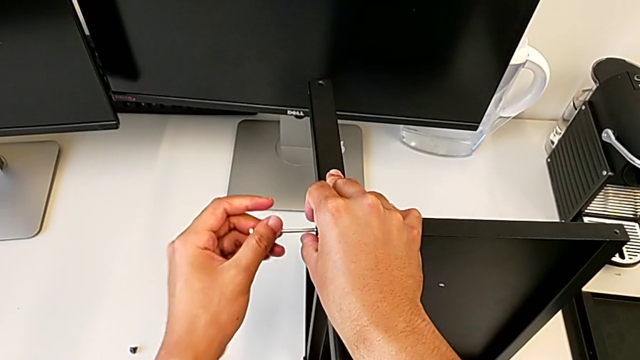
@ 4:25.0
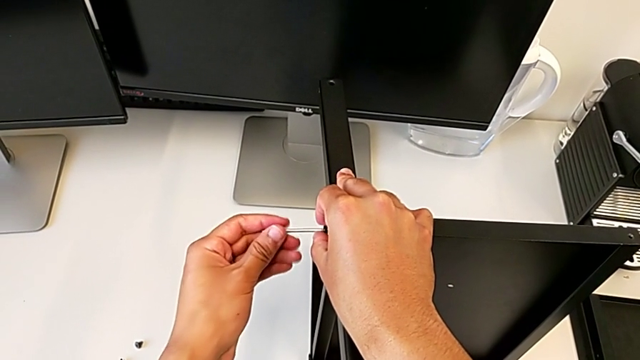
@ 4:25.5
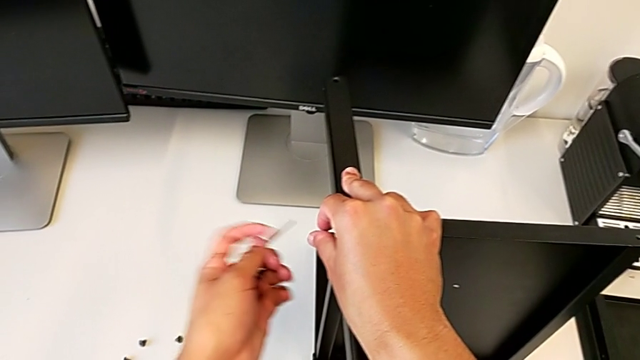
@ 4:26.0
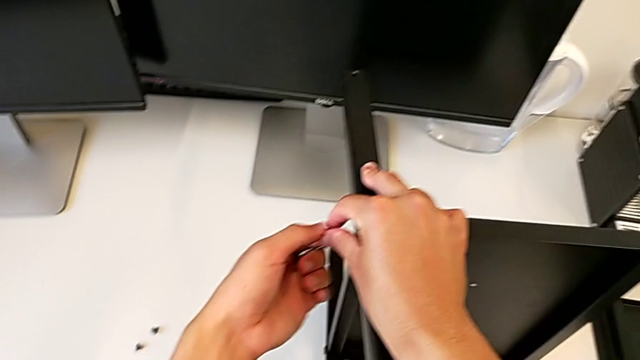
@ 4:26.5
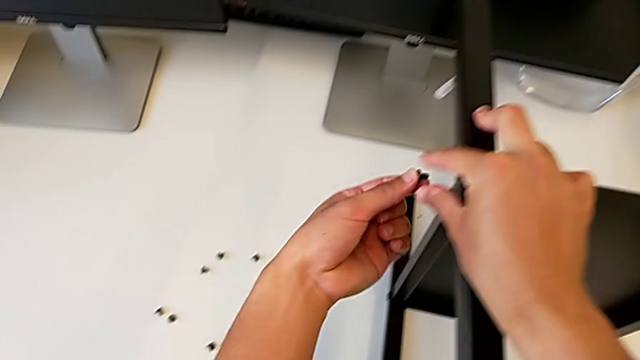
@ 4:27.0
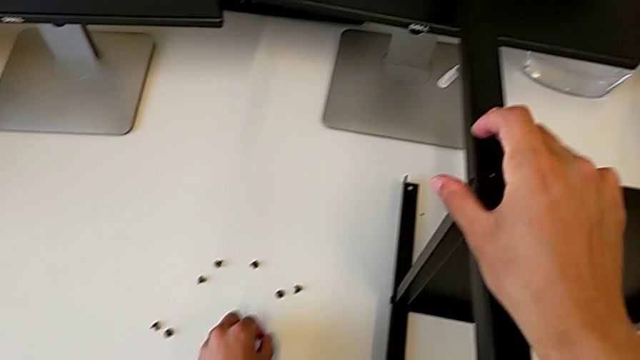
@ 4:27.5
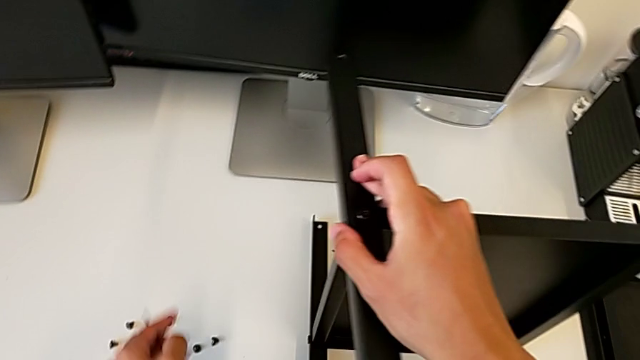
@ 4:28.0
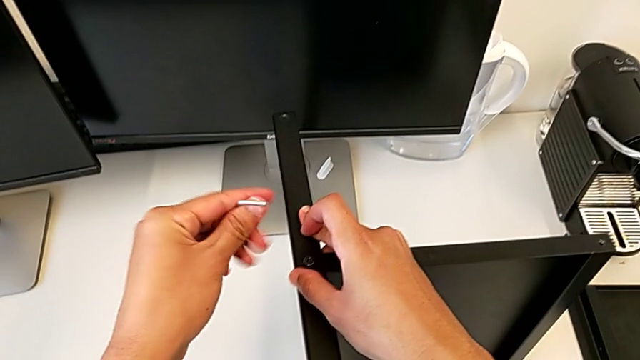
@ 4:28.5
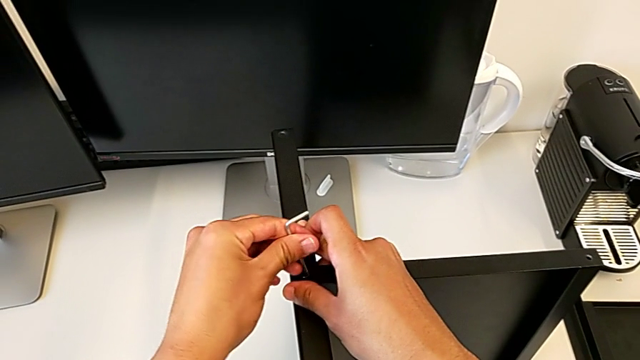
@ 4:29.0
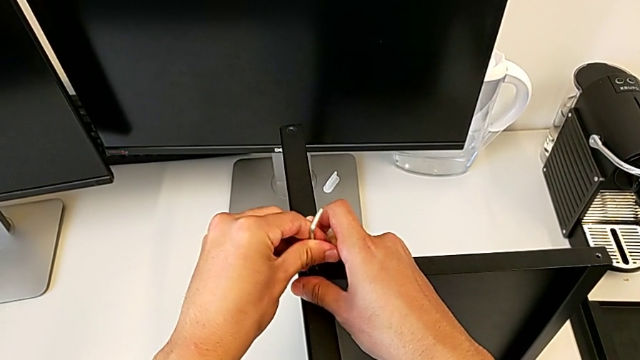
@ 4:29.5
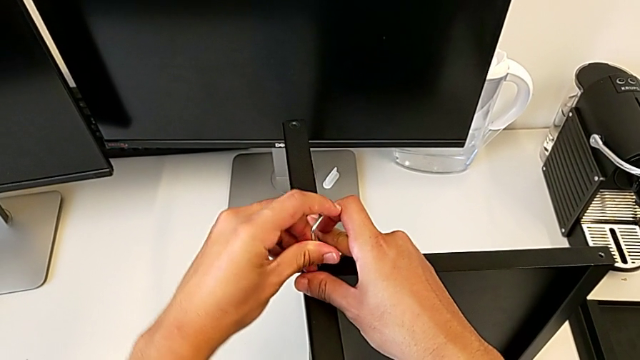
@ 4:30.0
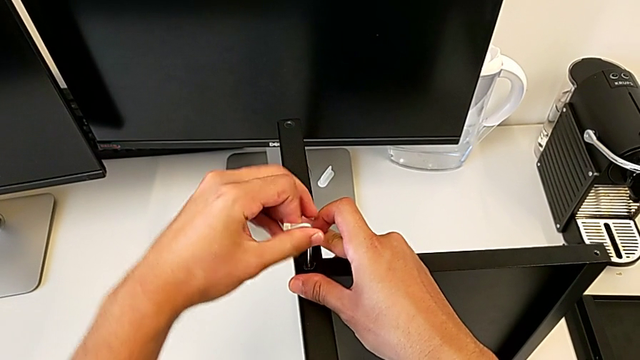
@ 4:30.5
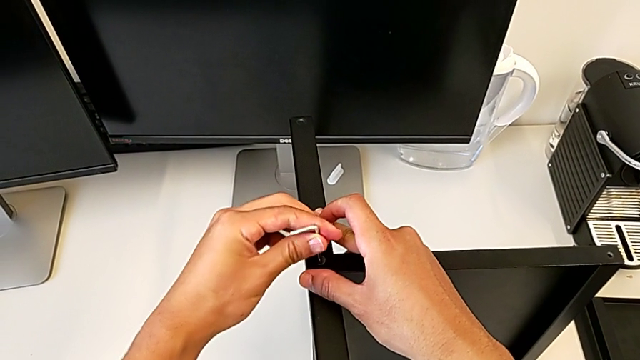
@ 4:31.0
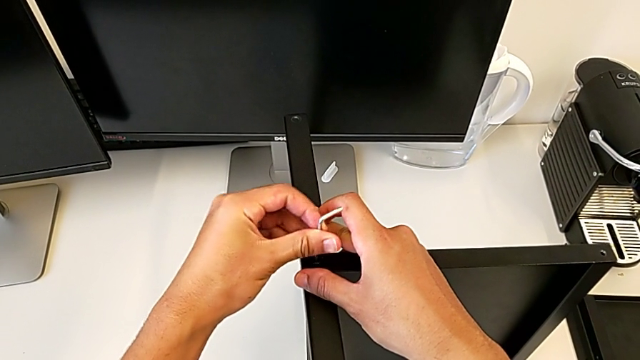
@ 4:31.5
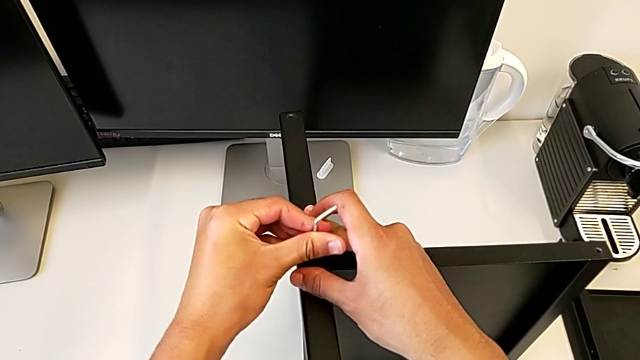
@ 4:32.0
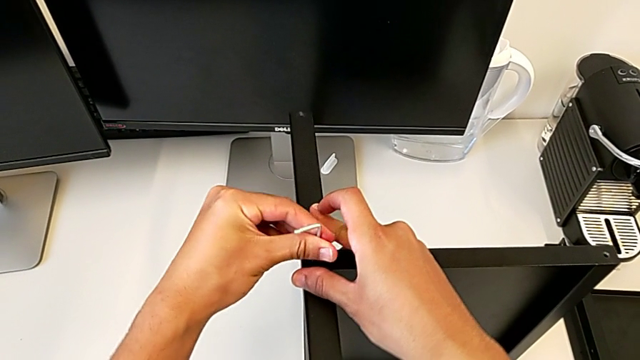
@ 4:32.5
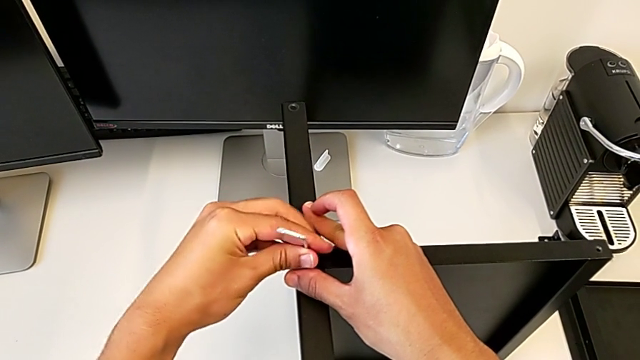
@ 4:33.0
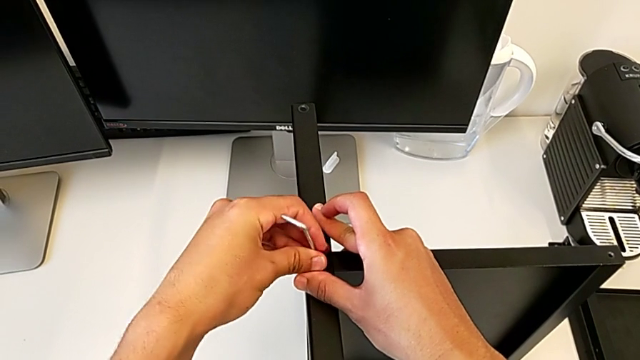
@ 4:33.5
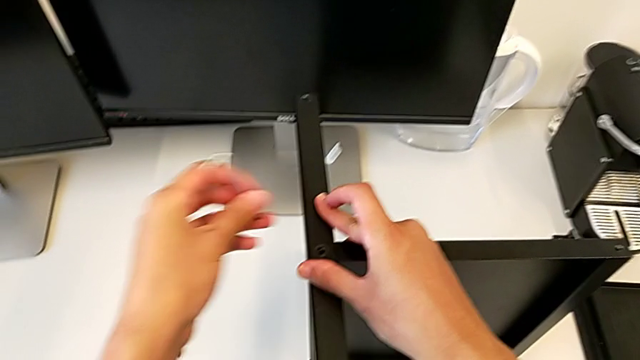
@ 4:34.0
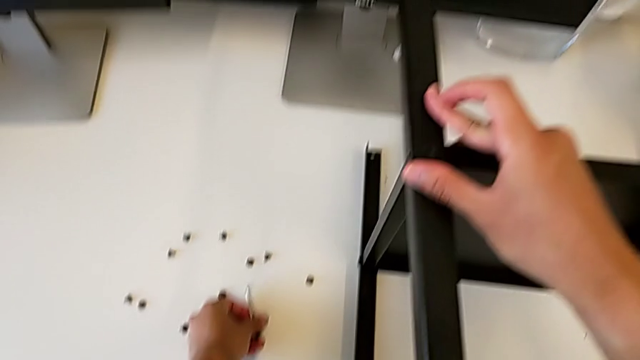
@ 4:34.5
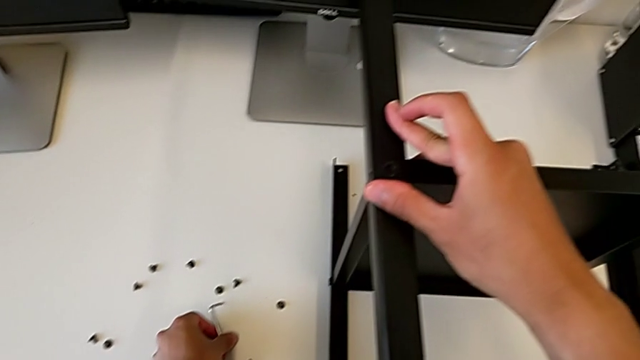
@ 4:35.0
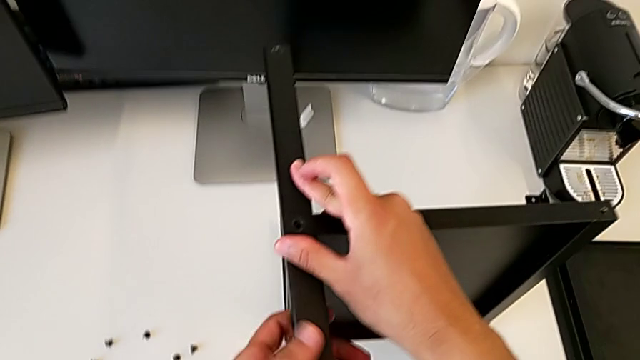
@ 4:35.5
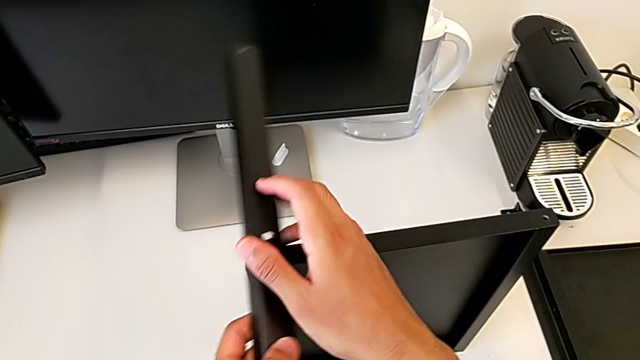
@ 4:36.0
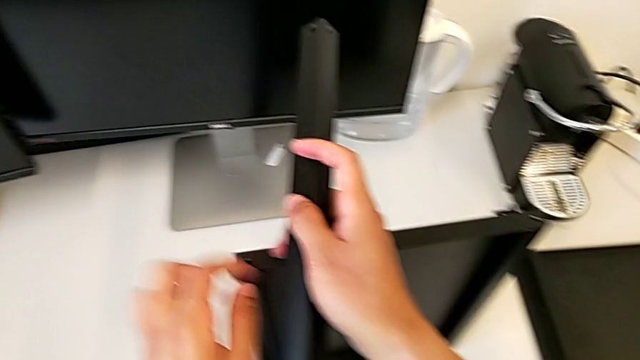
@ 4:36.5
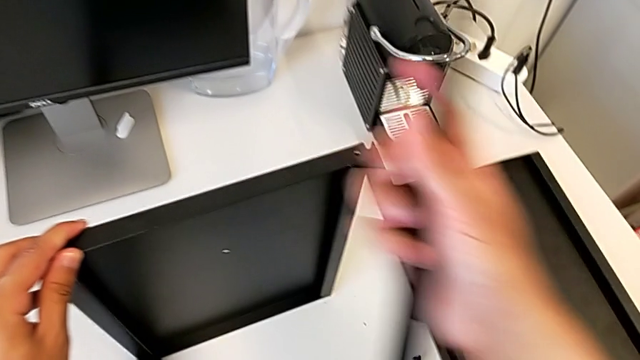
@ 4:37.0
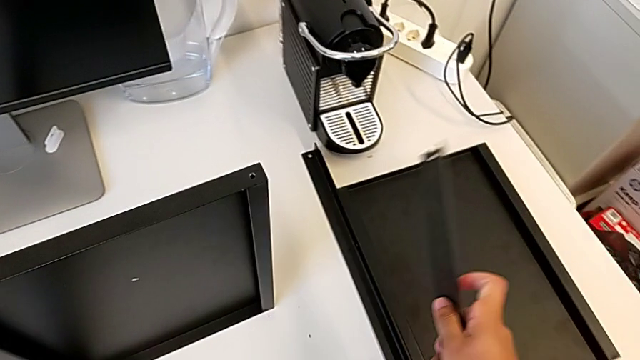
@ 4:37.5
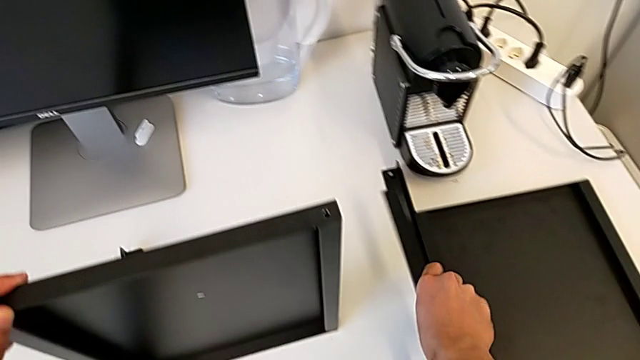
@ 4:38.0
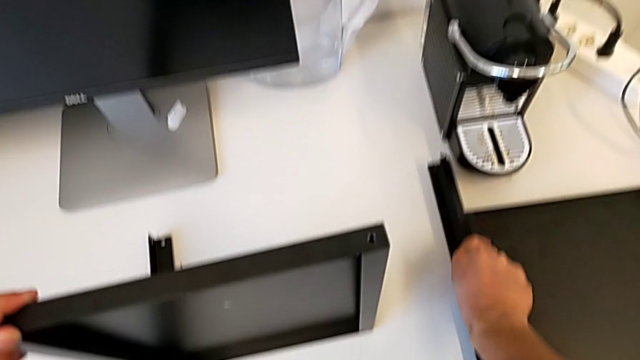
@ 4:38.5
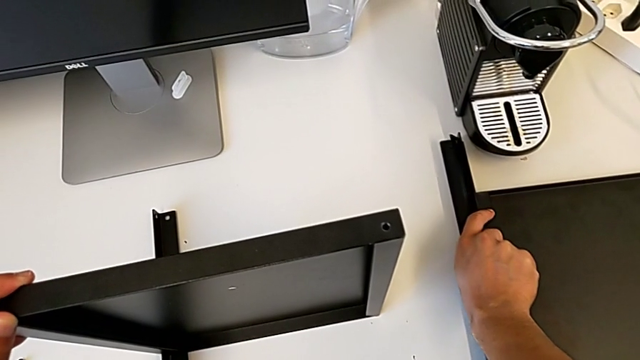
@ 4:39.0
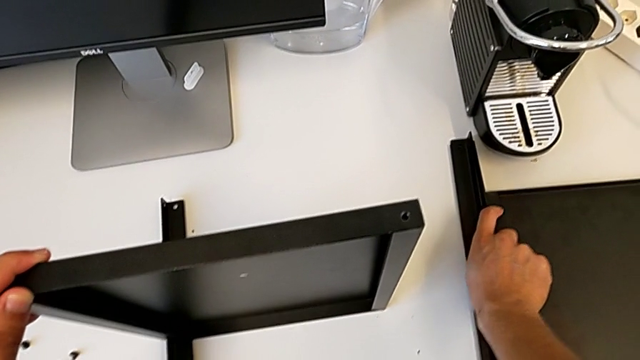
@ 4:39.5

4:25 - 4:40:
The camera wearer is disassembling the third leg. They withdraw the Allen wrench, withdraw the hex socket head, place it, insert the Allen wrench, unscrew the hex socket head, withdraw the Allen wrench with the left hand, disassemble the hex socket head with the left hand, place it, place the Allen wrench, disassemble the third leg and place it.

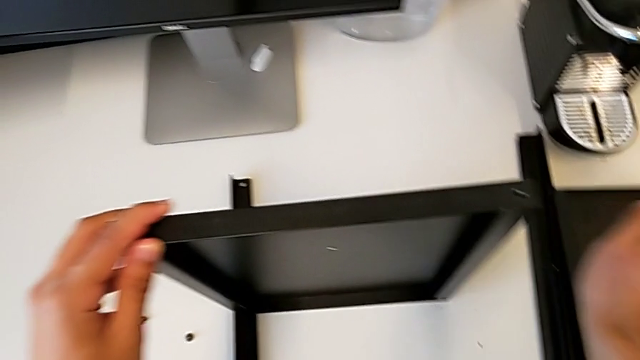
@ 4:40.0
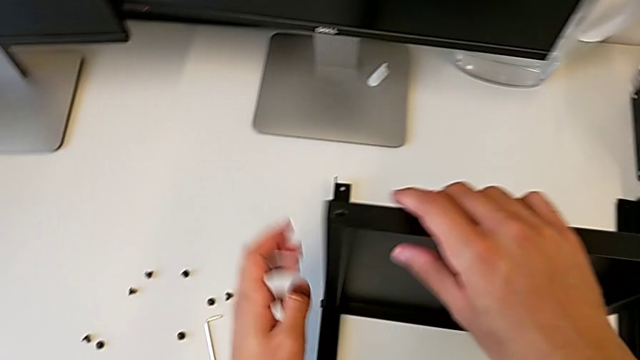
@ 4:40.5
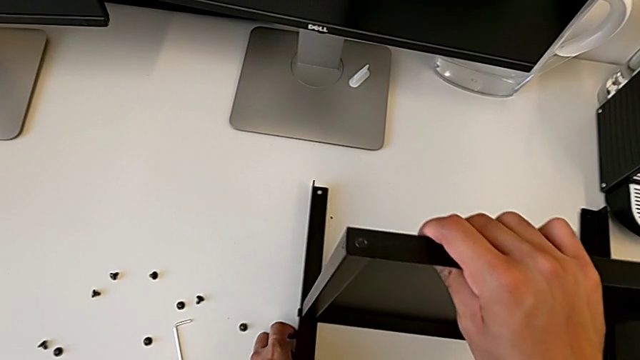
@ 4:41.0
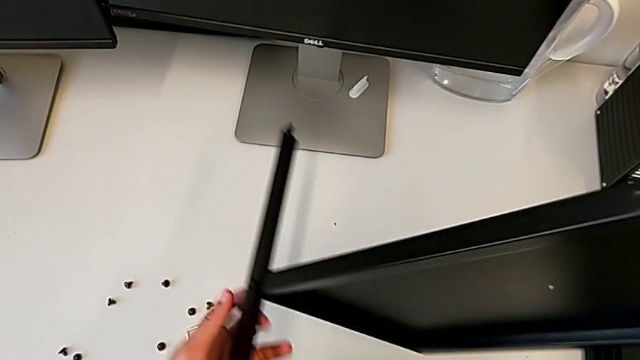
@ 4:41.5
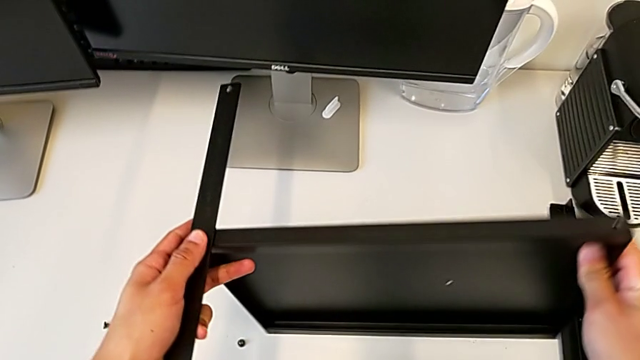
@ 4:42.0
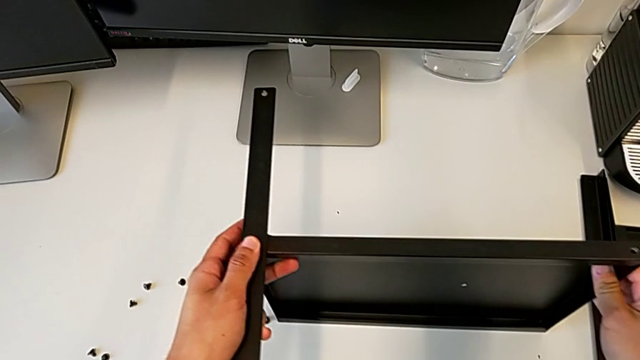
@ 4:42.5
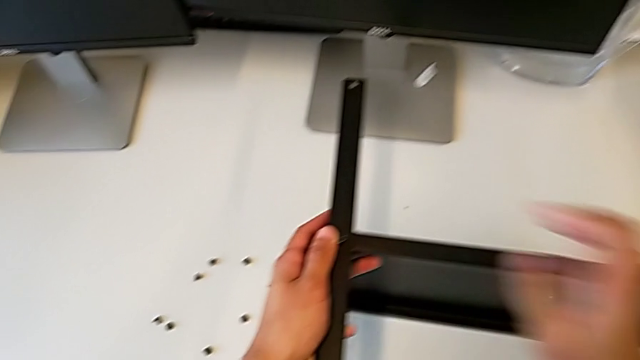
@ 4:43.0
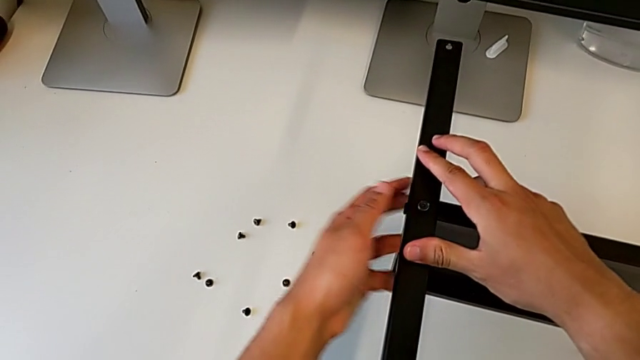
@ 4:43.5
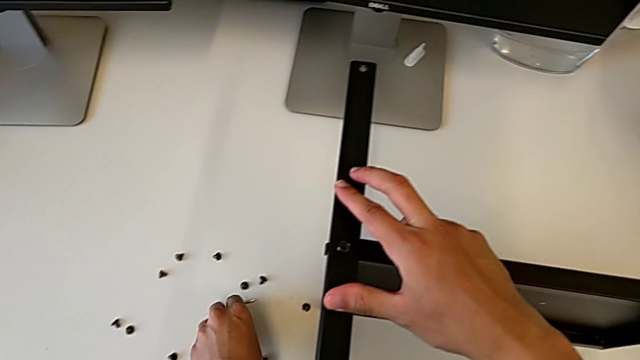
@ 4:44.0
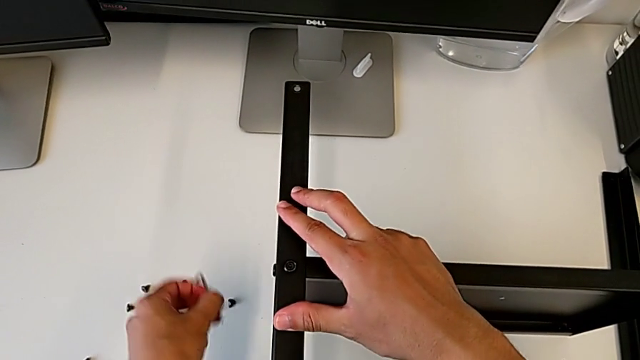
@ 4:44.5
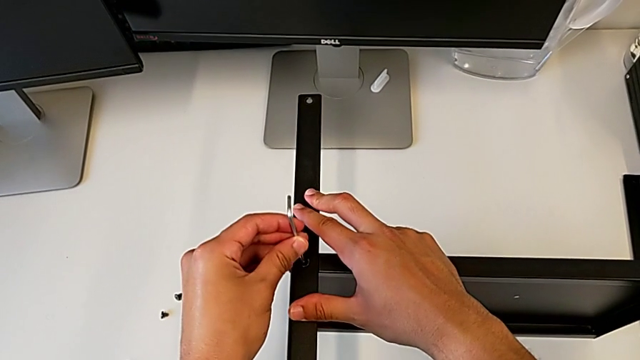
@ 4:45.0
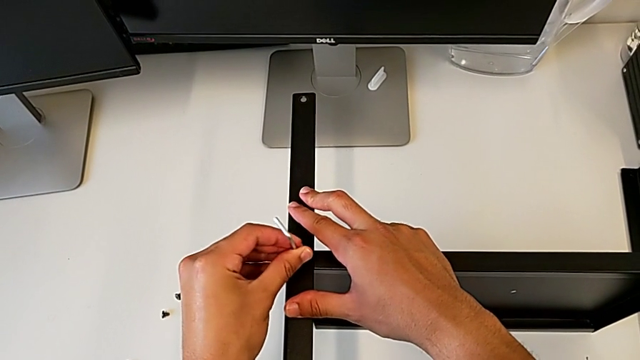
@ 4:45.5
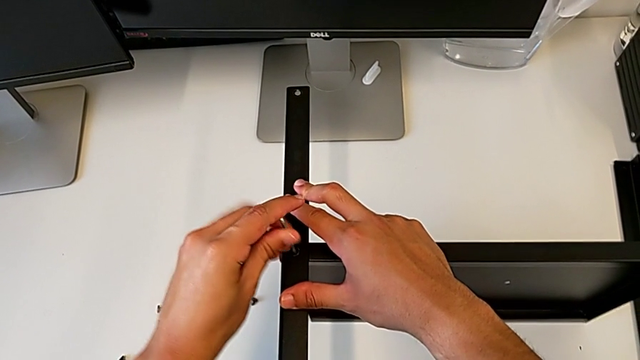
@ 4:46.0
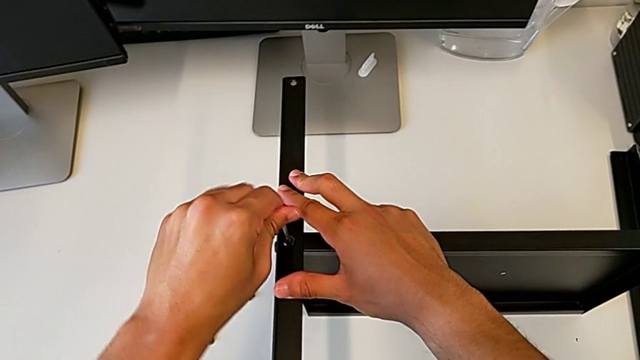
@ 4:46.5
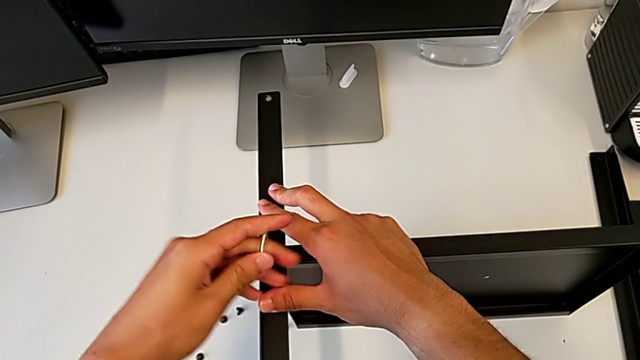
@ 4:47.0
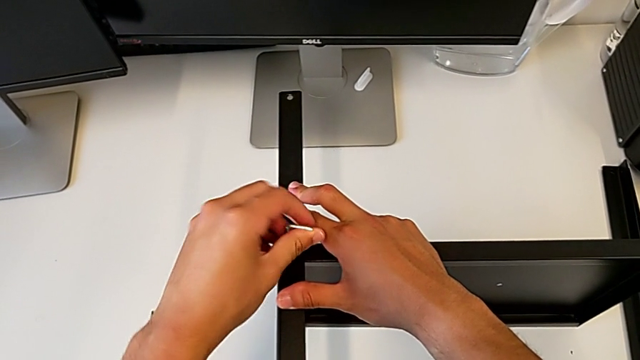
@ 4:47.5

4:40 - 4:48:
The camera wearer is disassembling the fourth leg. They rotate the black nightstand, insert the Allen wrench and begin to unscrew the hex socket head.
